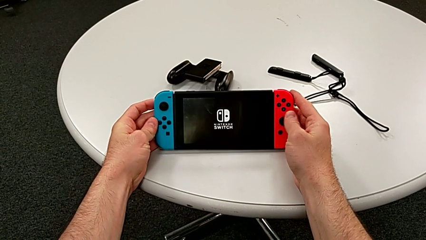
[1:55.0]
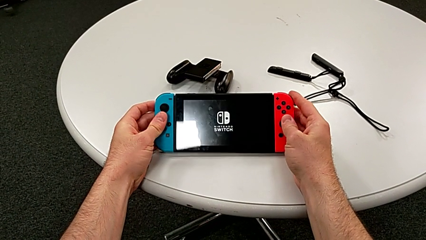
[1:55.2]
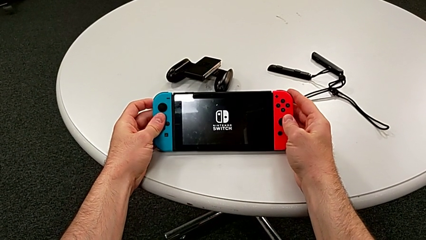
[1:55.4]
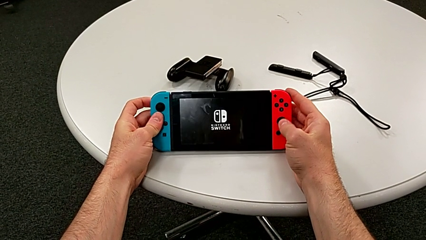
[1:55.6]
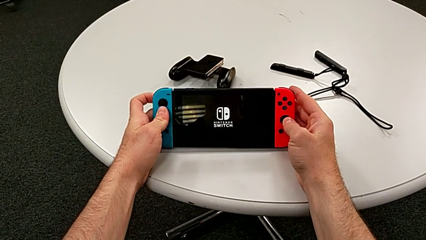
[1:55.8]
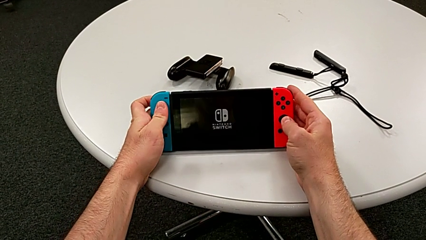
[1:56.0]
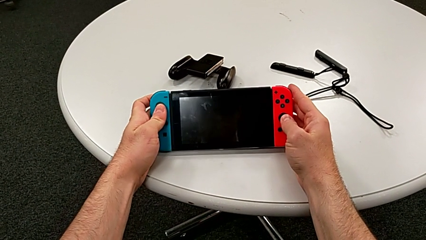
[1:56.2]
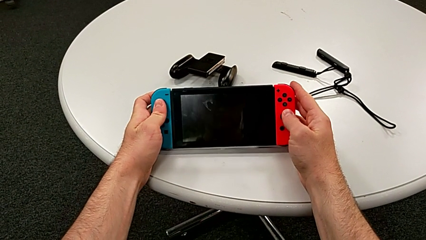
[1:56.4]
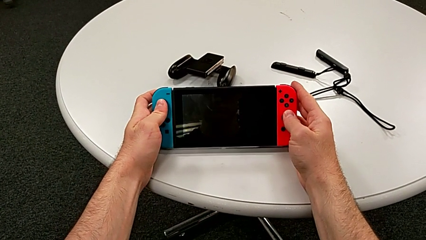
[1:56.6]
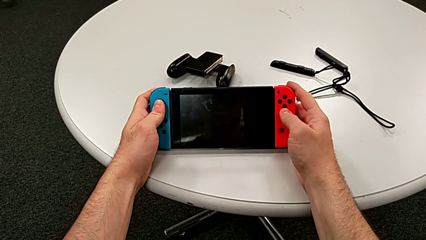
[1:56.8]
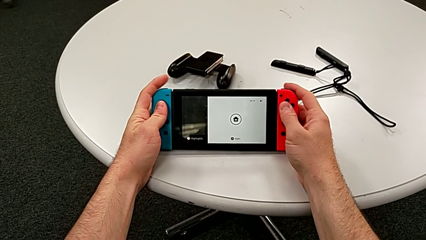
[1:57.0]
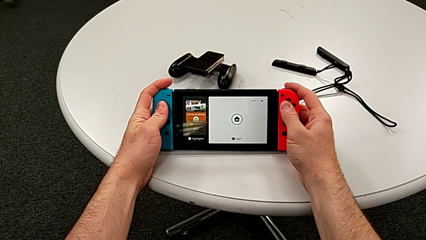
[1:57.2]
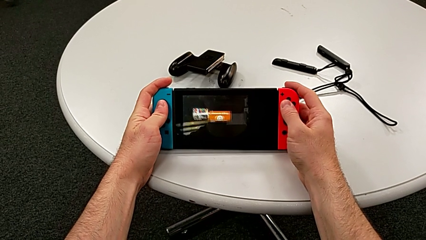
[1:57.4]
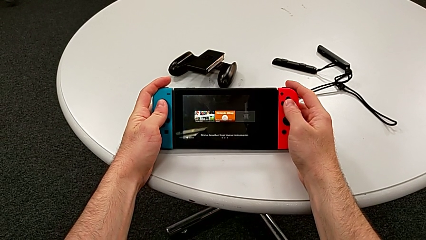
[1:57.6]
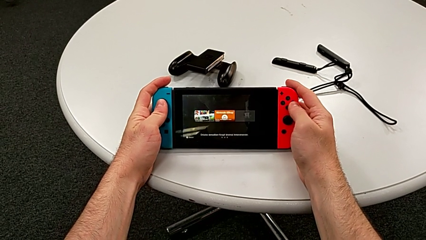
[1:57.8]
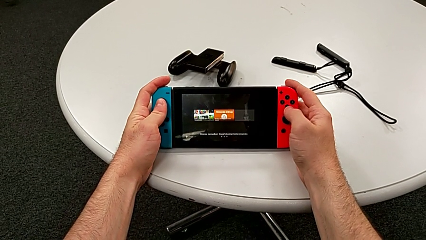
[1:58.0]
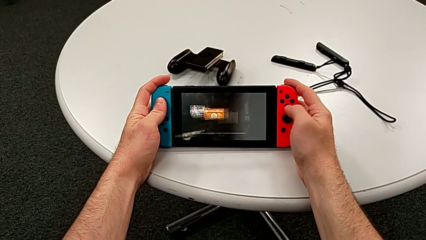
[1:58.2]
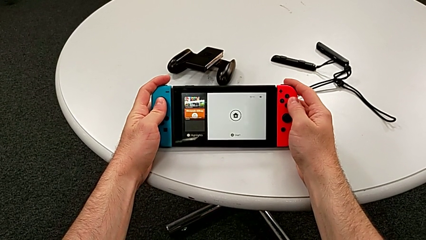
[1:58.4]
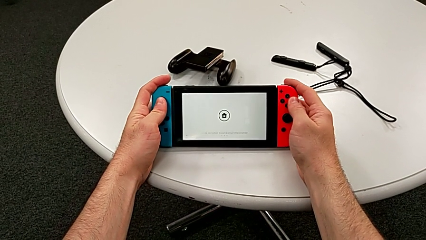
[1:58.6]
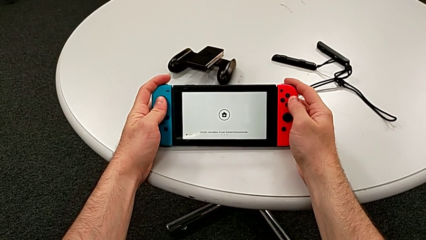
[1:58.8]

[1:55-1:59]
The camera wearer is turning on their Nintendo Switch. They keep holding the top Nintendo Switch.

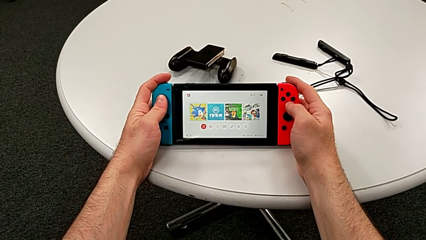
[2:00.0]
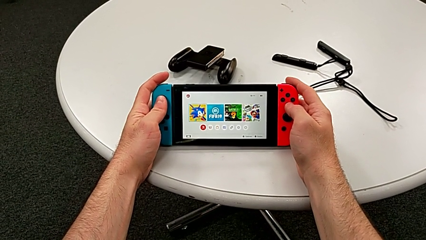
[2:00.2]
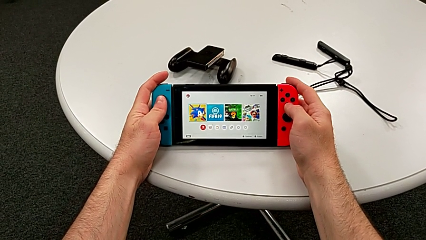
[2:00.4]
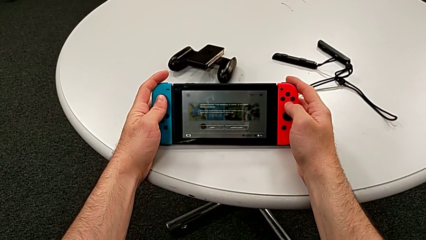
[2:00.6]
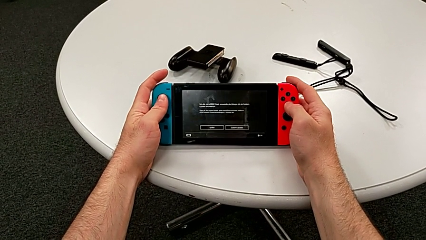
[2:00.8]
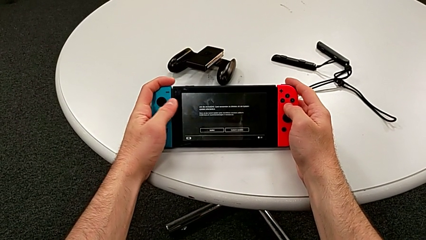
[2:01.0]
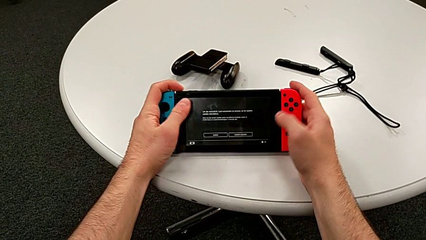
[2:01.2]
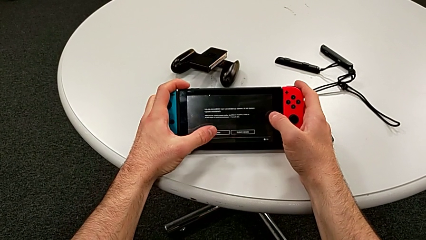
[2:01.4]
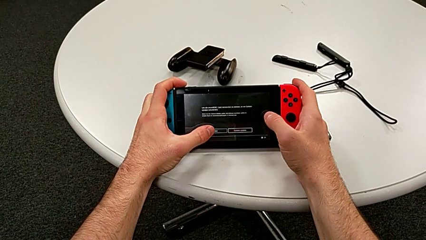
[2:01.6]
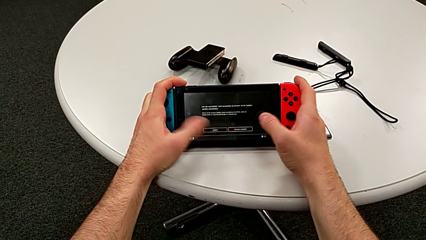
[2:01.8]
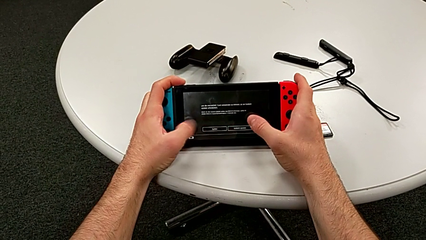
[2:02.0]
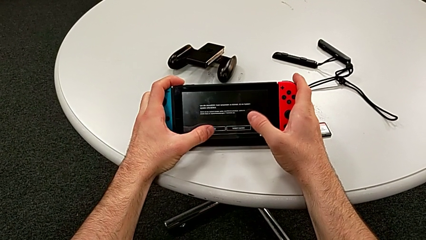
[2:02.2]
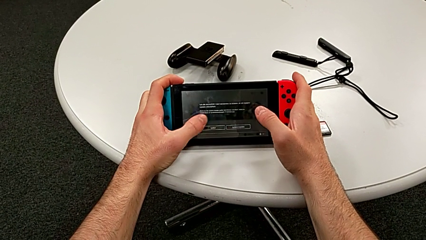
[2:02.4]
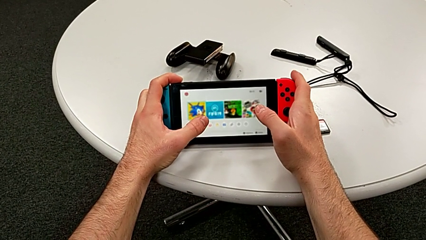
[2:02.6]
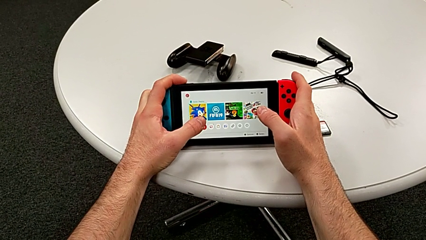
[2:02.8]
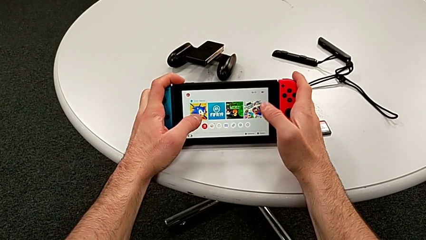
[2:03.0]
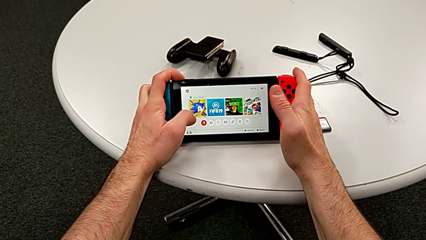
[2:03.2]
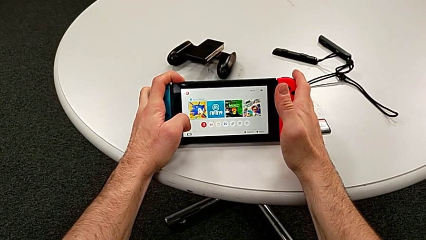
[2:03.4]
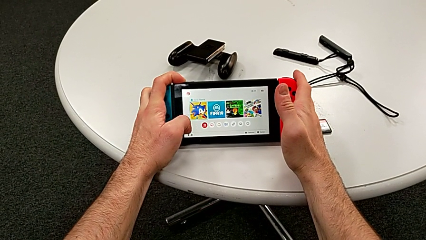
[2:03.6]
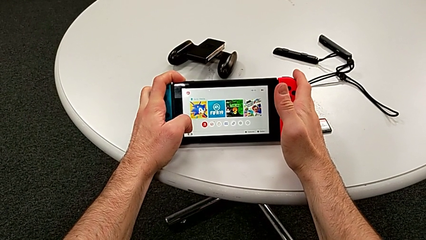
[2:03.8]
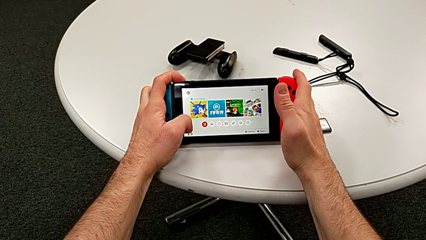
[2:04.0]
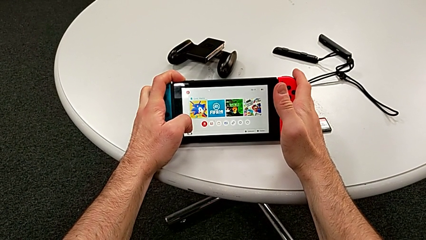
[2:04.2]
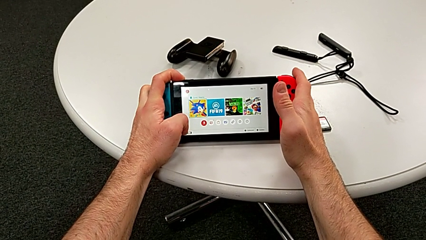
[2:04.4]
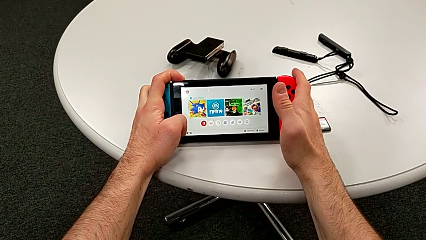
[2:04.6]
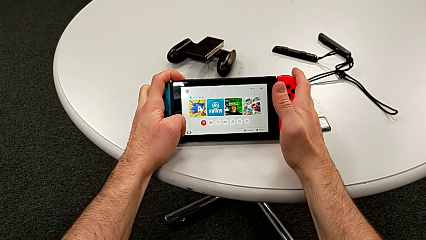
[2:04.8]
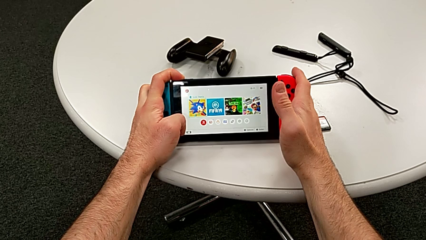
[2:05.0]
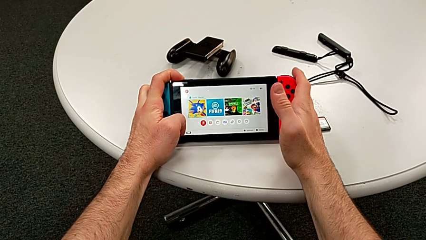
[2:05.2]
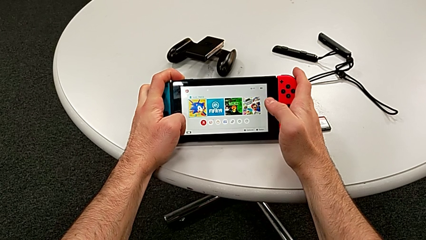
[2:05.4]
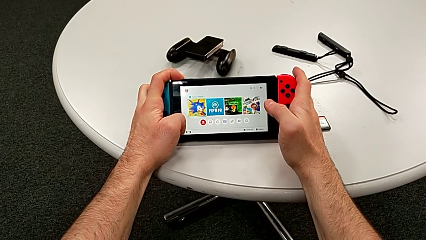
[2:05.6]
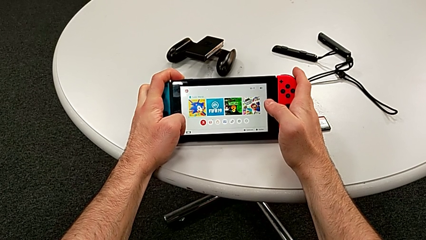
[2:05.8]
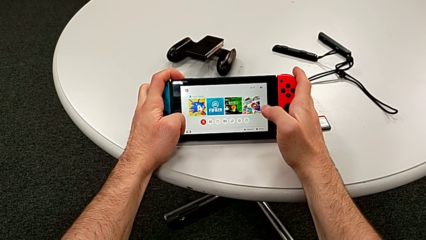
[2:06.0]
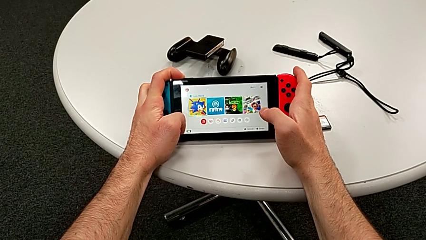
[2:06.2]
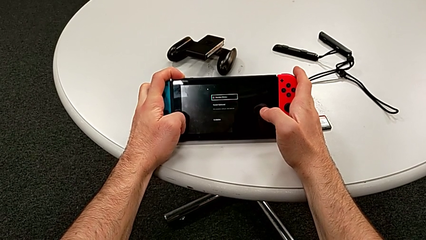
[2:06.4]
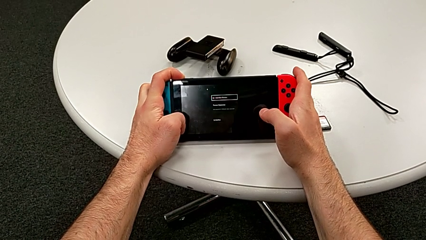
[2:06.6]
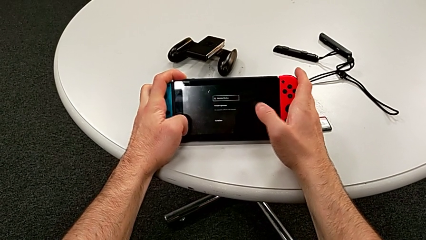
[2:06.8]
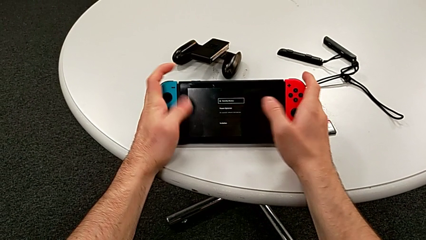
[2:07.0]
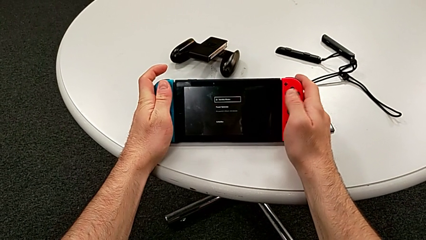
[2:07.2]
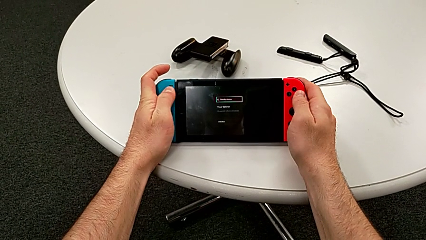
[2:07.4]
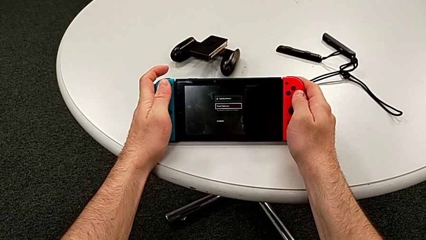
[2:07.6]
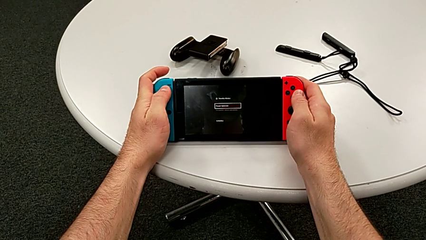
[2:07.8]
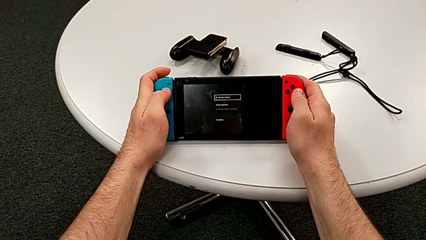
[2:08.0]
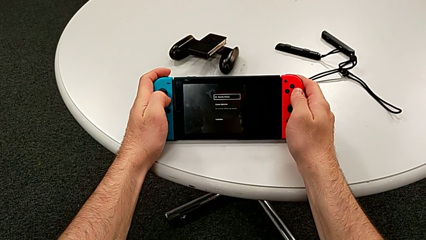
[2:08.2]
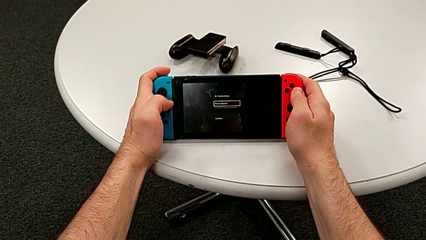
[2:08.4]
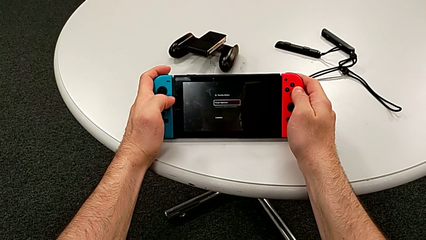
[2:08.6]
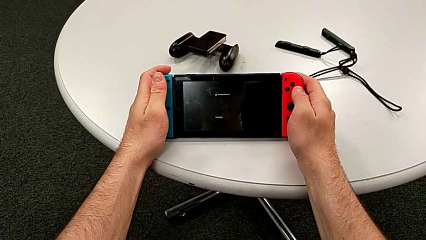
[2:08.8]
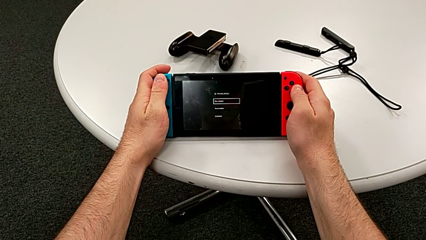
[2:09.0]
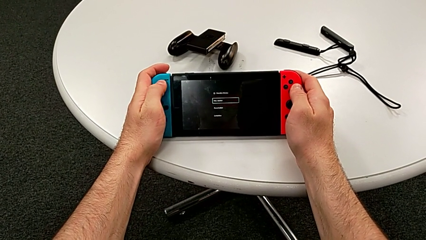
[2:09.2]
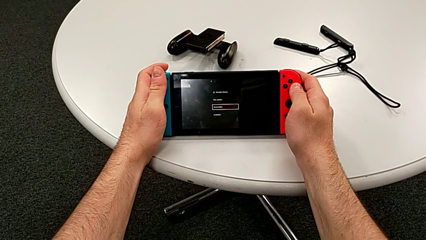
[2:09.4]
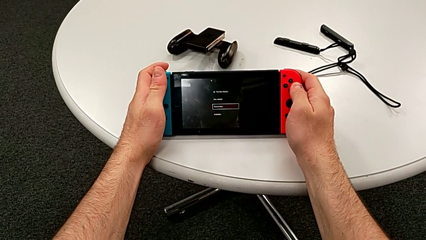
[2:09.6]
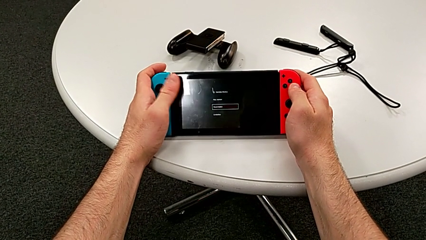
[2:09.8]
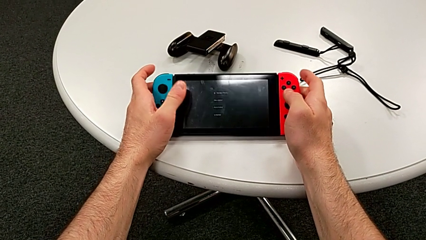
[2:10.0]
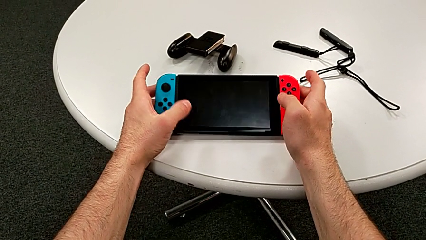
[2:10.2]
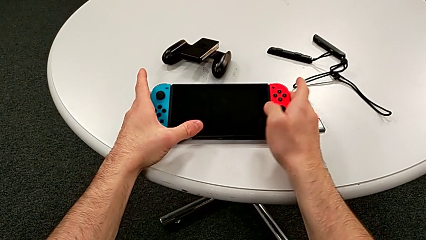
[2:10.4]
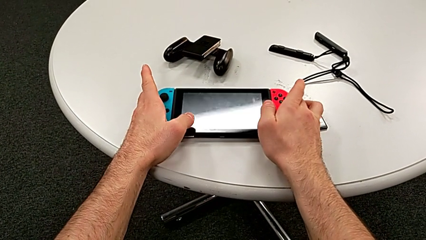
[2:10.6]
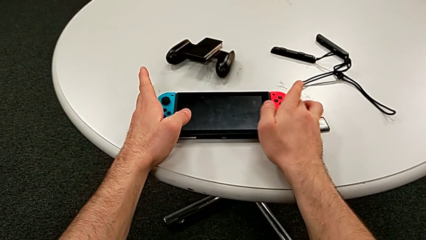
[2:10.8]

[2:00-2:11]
The camera wearer turns off their Nintendo Switch. They hold the top Nintendo Switch, touch the front Nintendo Switch, press the long button, press the black button and place the top Nintendo Switch.
